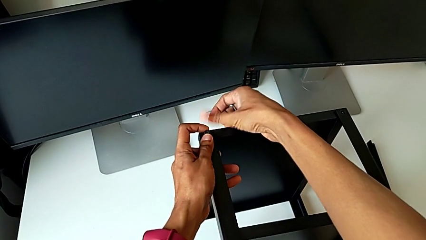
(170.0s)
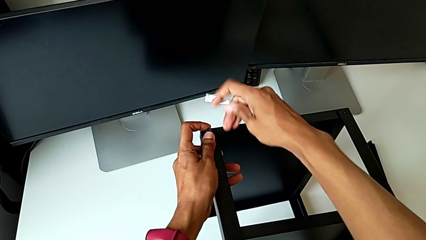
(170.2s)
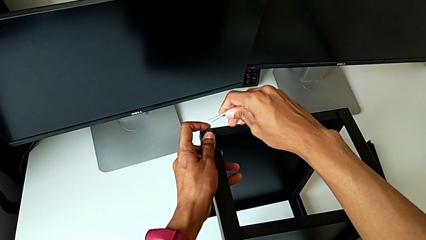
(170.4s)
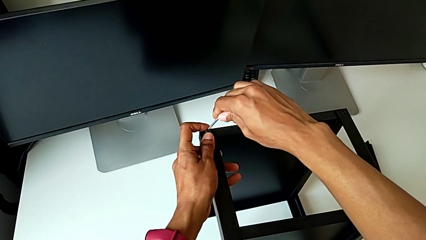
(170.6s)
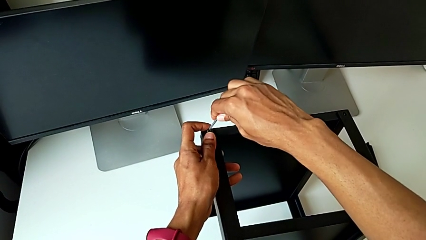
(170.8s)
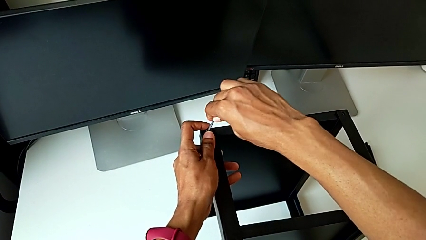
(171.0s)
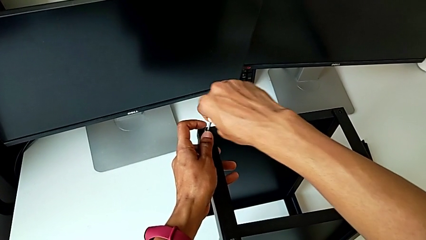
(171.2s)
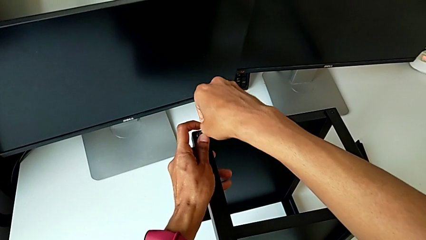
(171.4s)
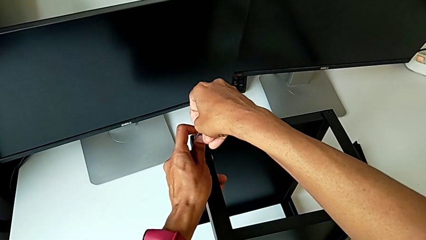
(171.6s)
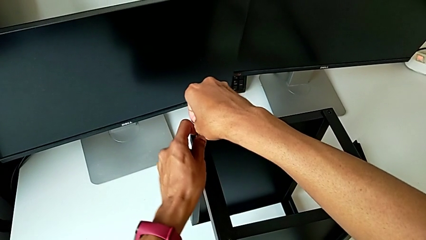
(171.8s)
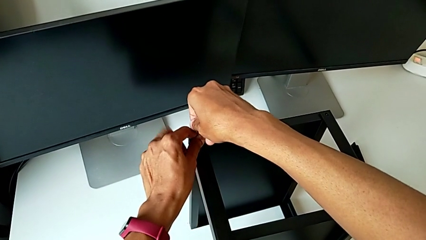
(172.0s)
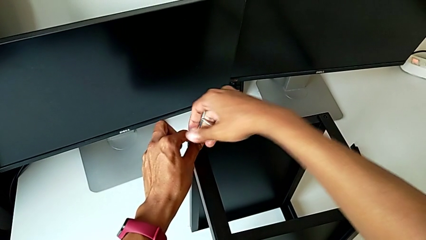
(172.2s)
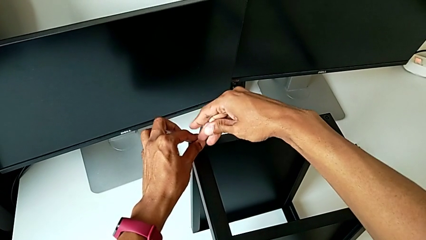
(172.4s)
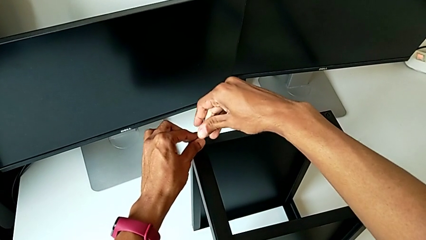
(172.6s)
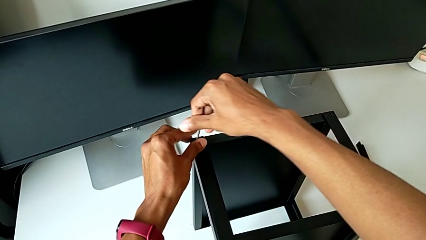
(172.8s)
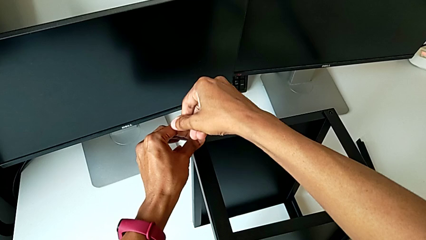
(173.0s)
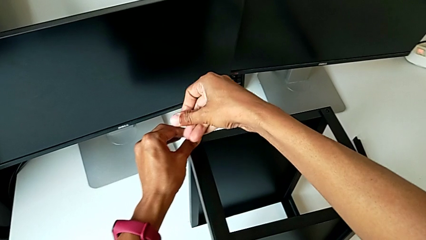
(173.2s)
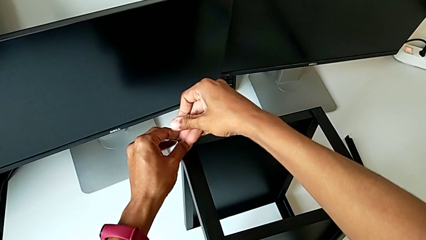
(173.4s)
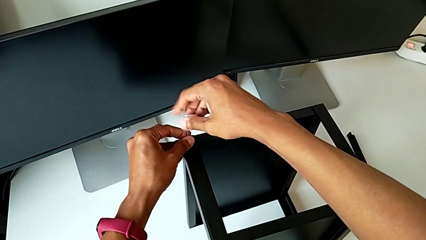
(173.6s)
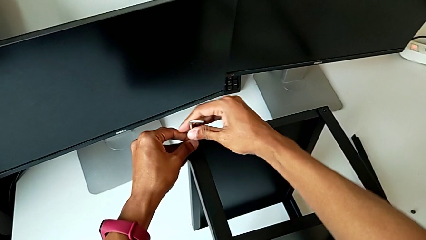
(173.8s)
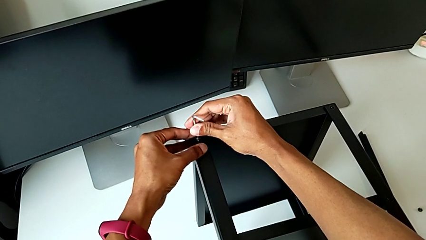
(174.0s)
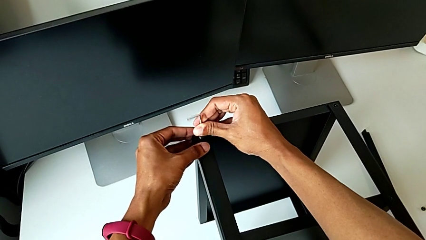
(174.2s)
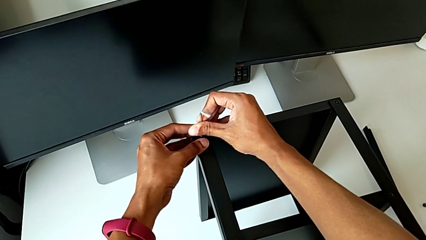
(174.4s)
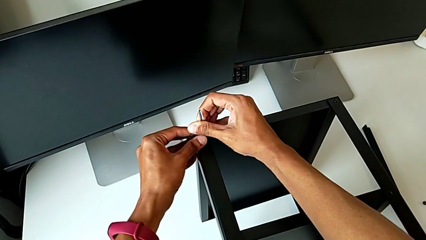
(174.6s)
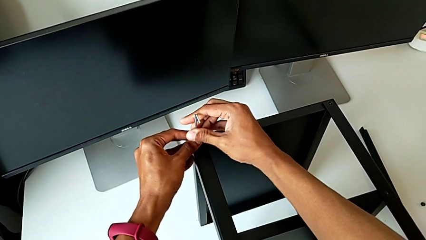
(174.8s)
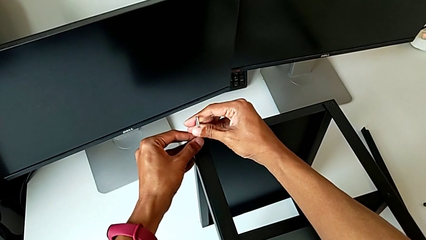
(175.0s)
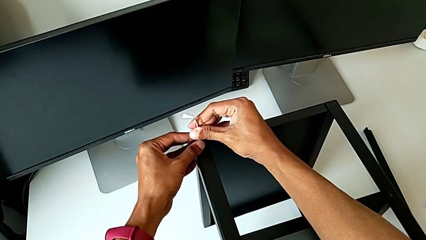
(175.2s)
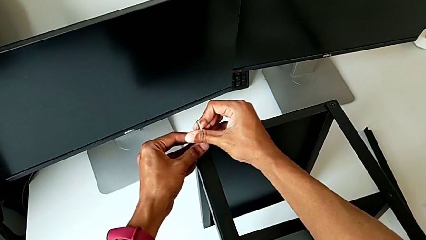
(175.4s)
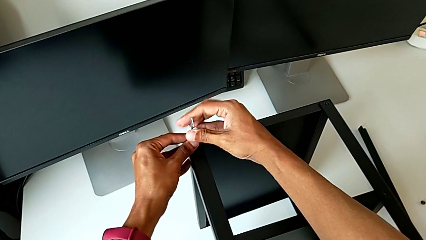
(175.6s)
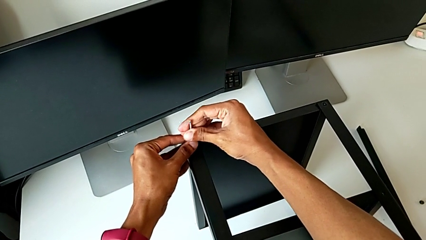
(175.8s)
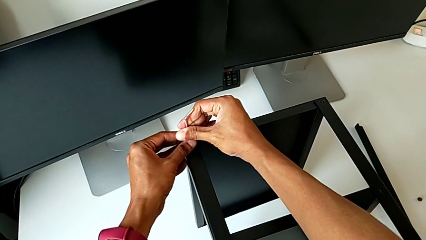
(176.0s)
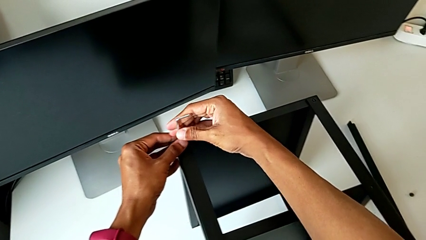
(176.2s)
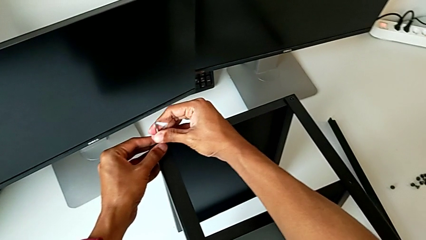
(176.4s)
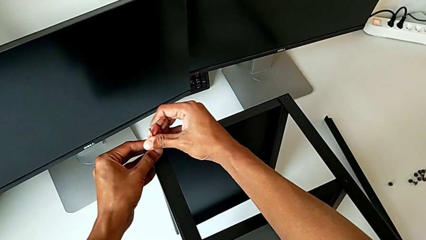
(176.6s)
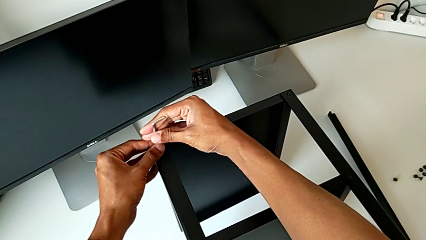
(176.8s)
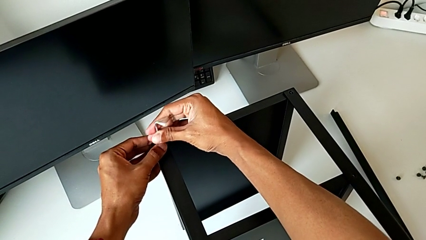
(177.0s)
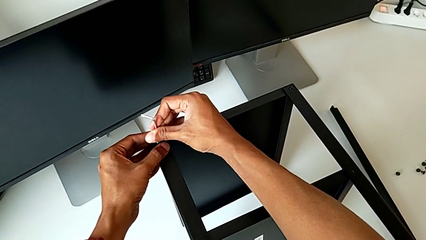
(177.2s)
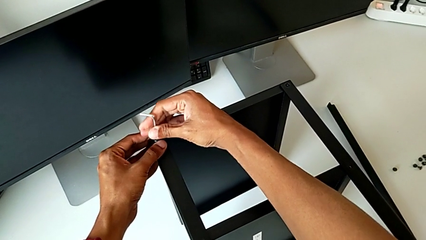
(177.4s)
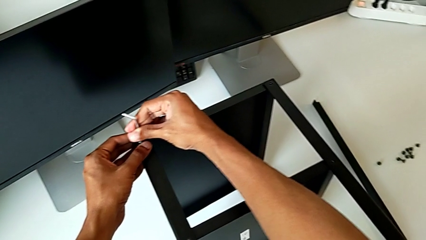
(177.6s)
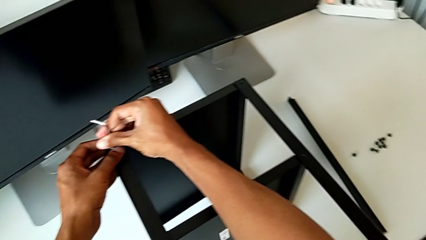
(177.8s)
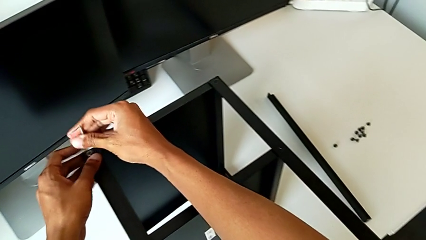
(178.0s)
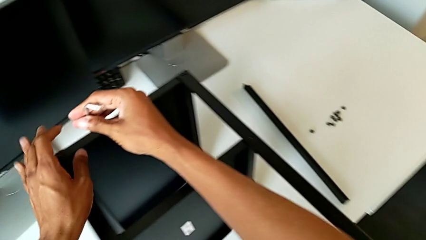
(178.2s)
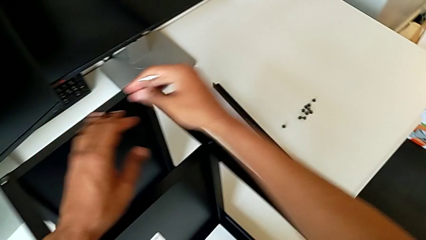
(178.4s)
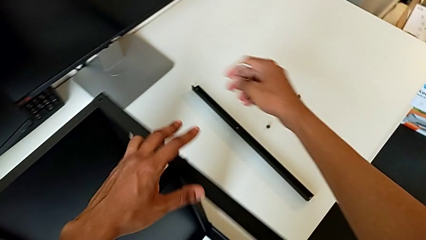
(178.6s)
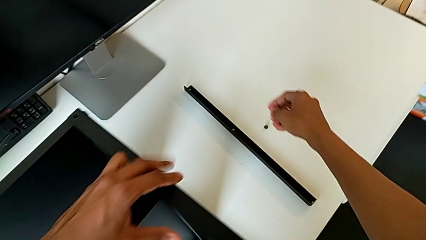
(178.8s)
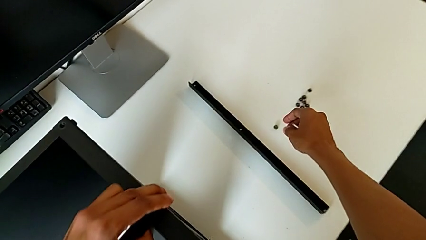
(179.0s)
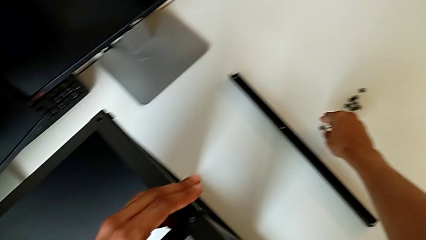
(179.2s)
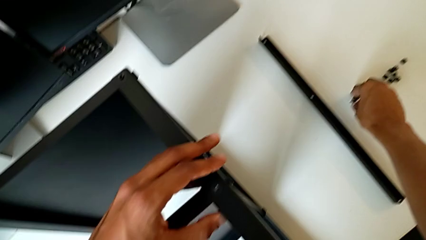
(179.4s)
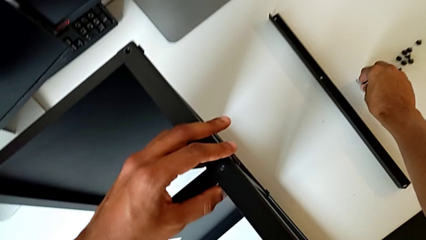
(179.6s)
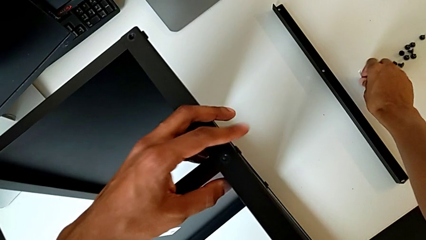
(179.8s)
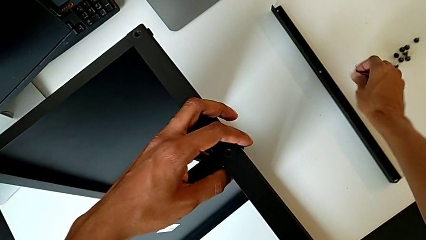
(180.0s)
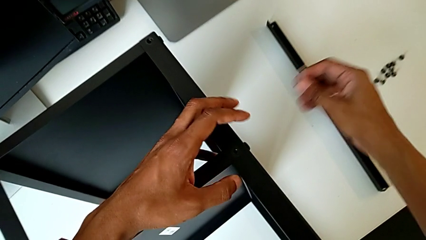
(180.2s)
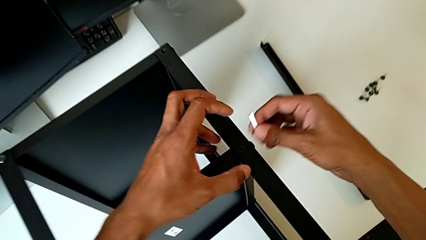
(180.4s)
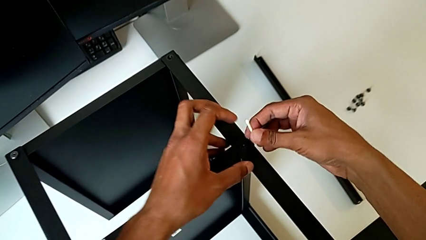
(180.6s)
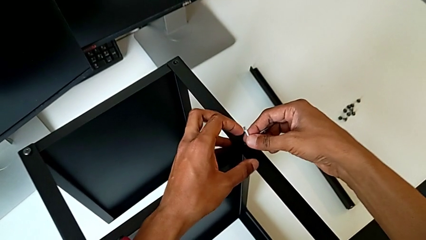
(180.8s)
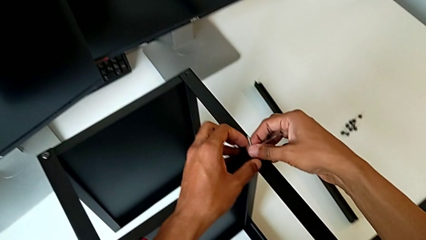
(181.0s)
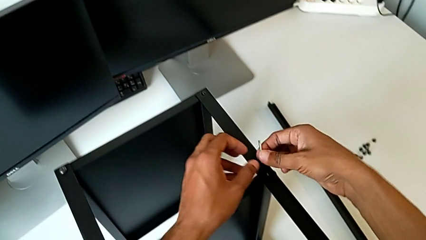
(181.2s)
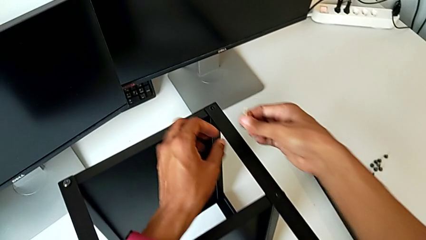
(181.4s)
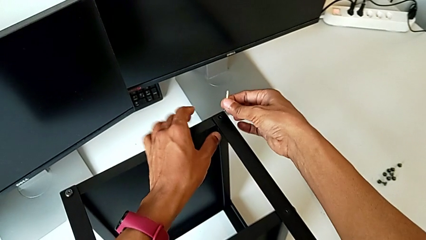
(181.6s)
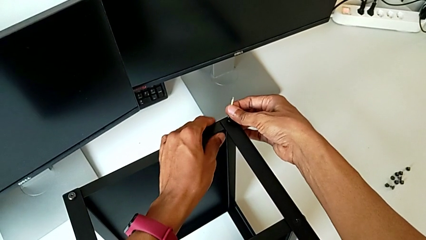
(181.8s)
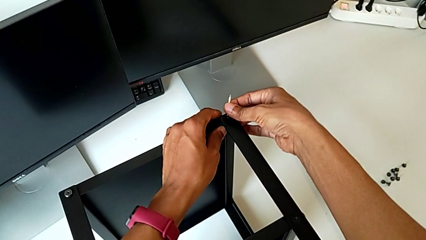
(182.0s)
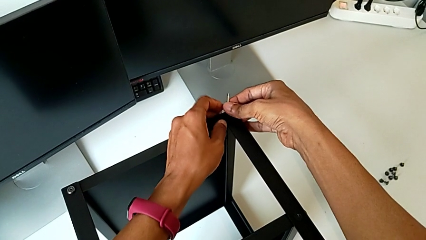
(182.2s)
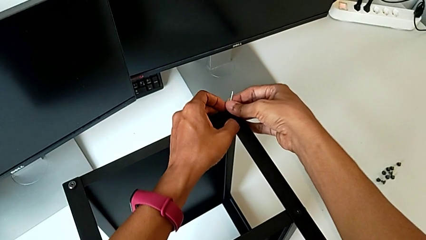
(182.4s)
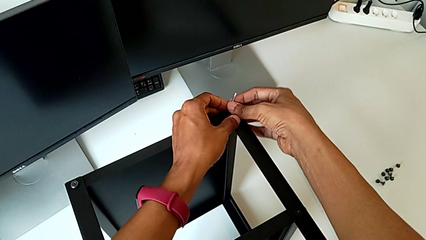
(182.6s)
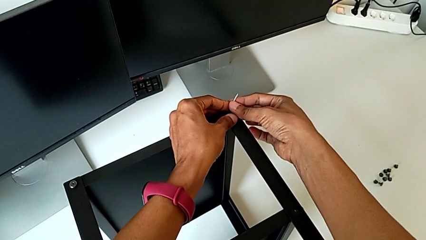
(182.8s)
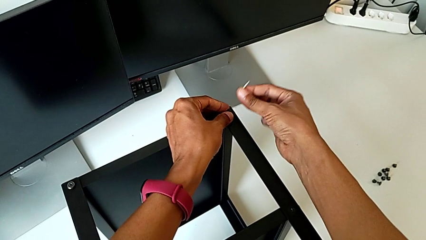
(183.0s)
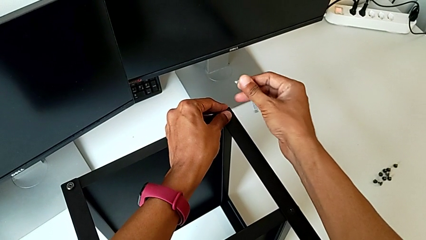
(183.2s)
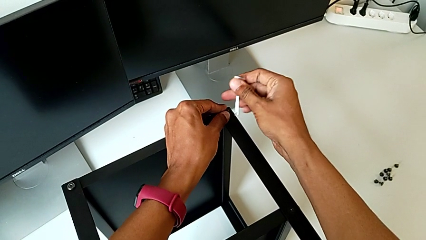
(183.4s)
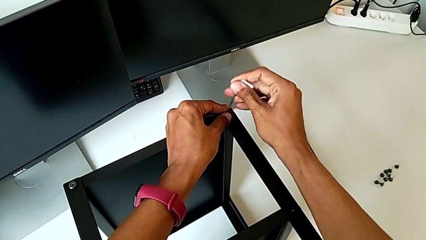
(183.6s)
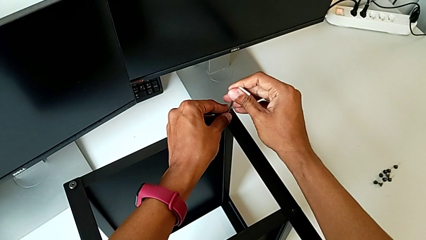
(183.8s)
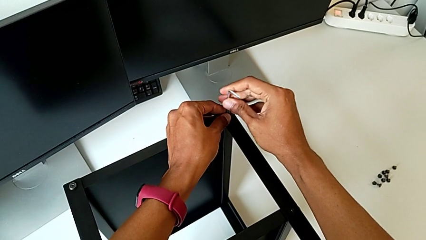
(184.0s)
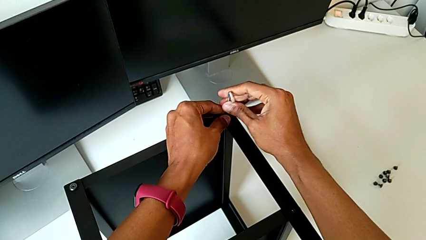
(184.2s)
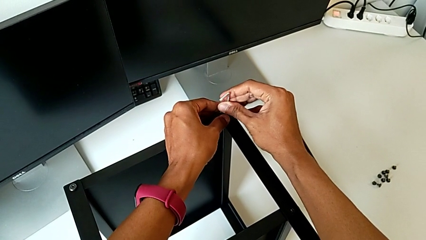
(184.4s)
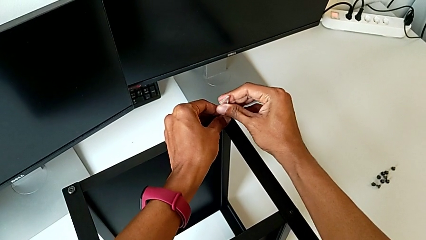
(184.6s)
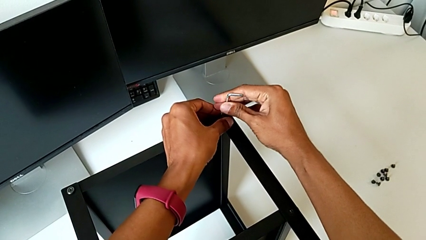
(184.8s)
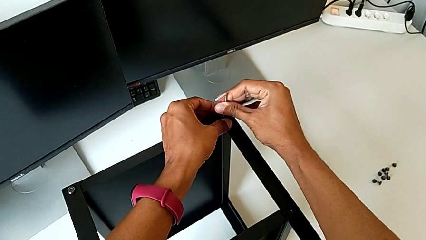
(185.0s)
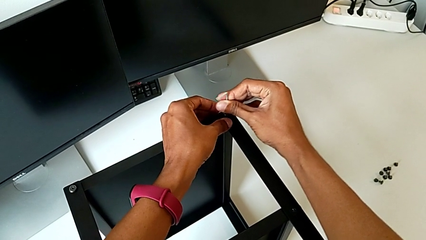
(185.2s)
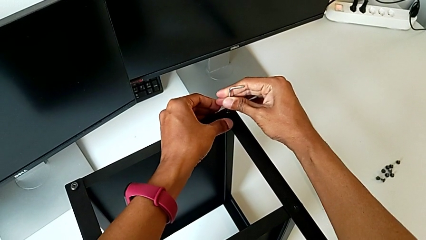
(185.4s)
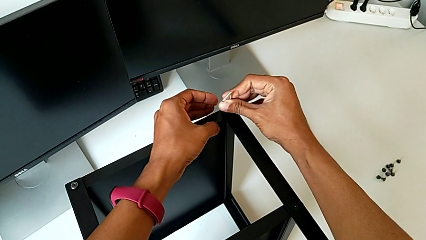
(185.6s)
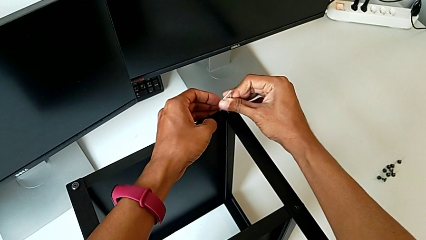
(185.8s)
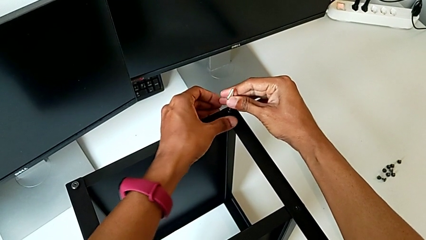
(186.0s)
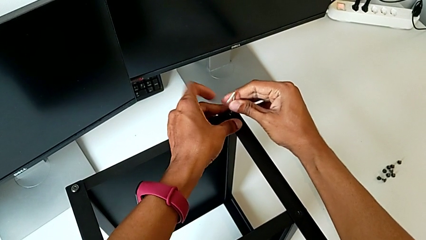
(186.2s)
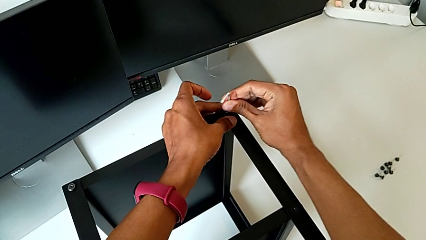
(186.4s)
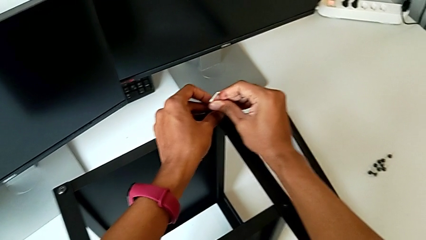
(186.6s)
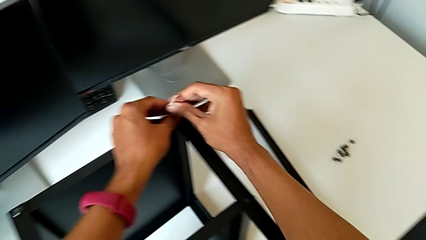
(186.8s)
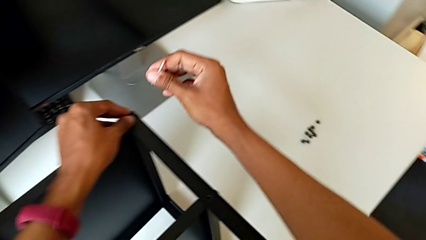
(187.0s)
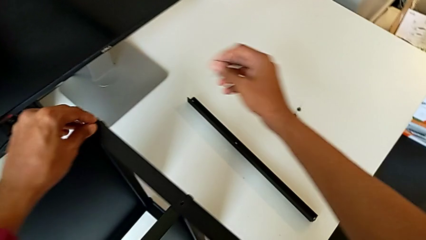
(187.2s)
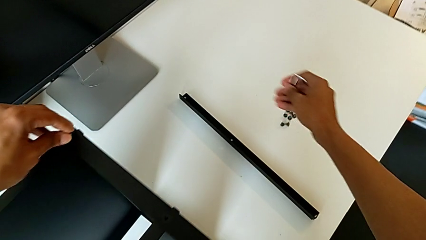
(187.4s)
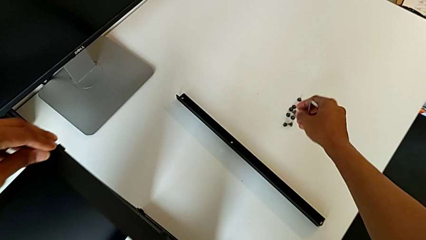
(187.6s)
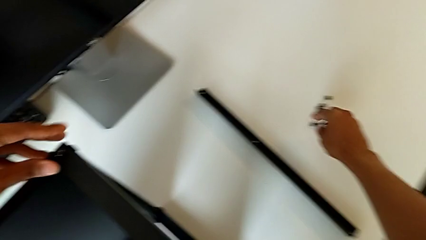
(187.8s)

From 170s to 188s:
The camera wearer is assembling the remaining three legs. They insert the Allen wrench, screw the hex socket head, withdraw the Allen wrench, grab the hex socket head, align it, insert the Allen wrench, screw the hex socket head and withdraw the Allen wrench.
